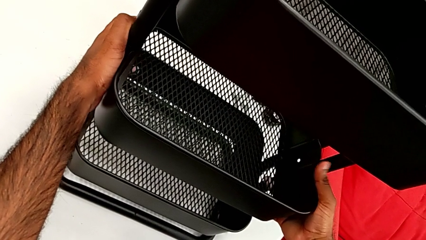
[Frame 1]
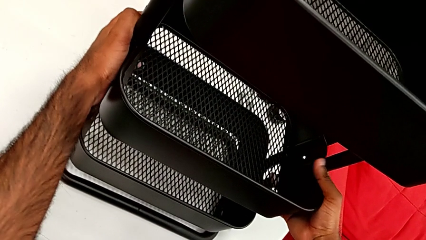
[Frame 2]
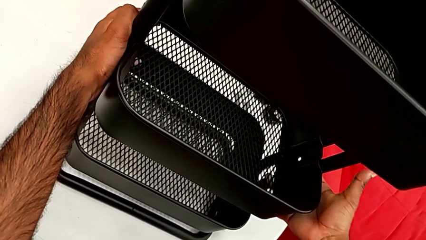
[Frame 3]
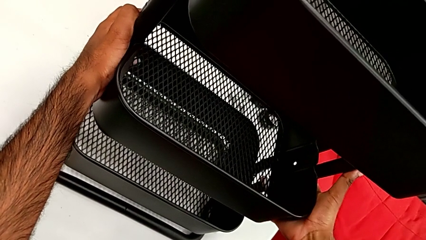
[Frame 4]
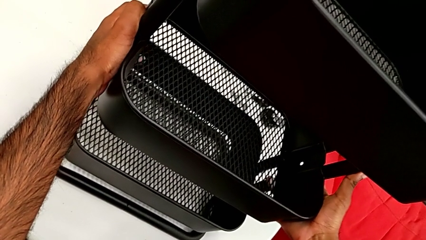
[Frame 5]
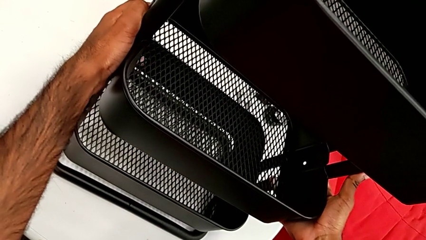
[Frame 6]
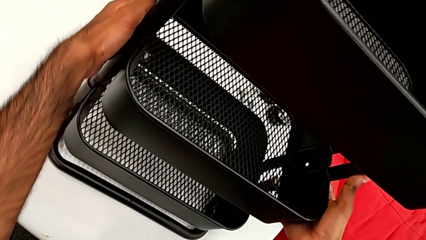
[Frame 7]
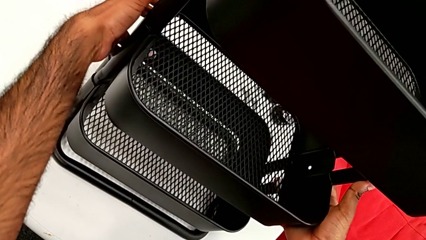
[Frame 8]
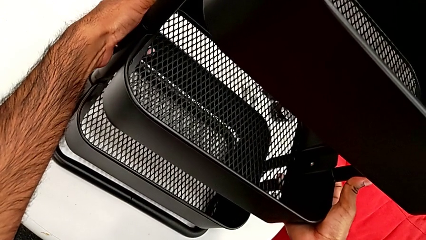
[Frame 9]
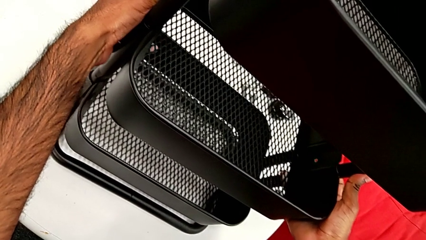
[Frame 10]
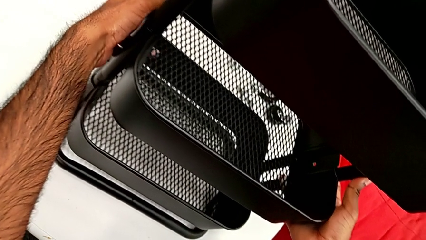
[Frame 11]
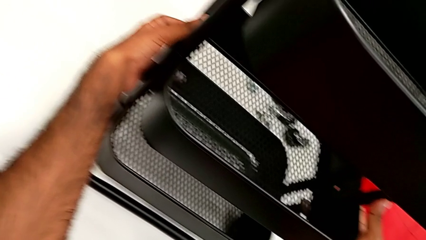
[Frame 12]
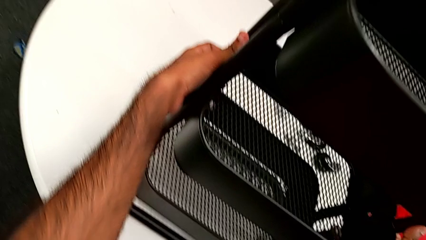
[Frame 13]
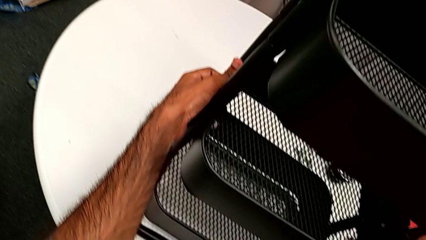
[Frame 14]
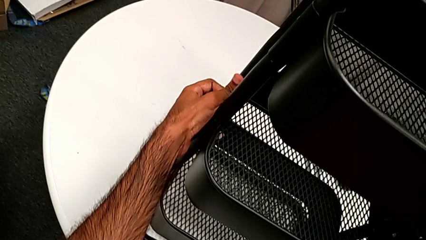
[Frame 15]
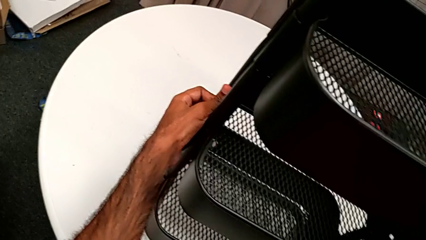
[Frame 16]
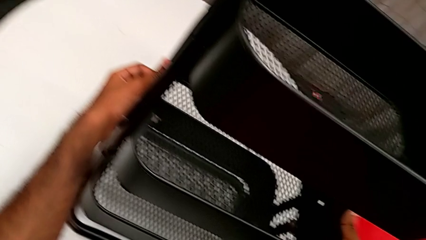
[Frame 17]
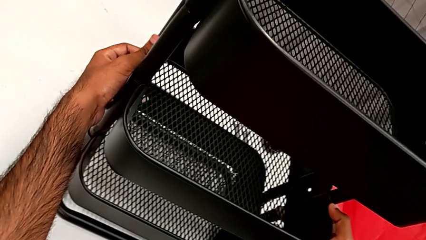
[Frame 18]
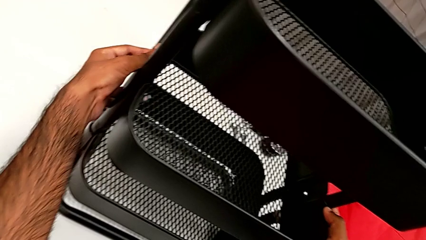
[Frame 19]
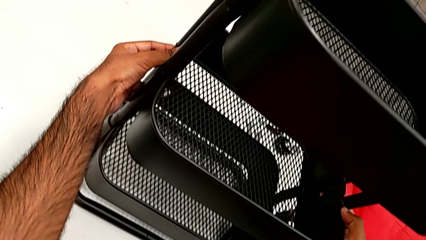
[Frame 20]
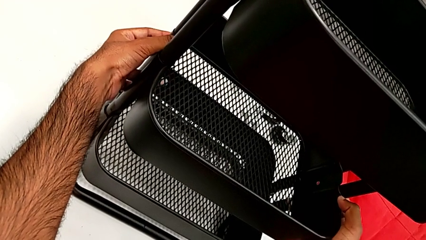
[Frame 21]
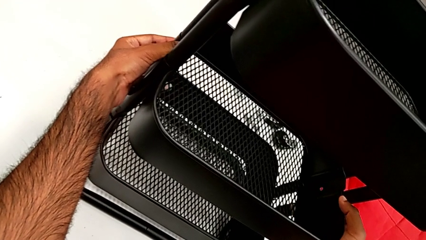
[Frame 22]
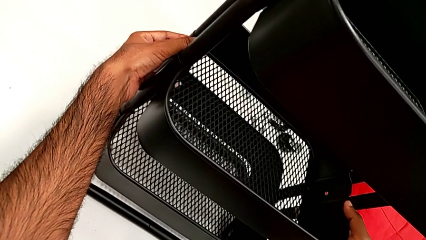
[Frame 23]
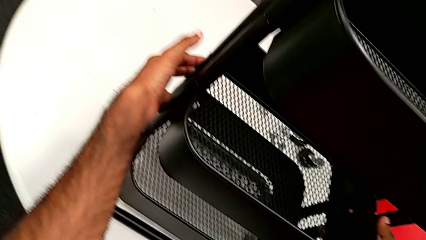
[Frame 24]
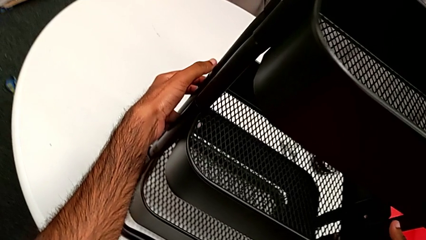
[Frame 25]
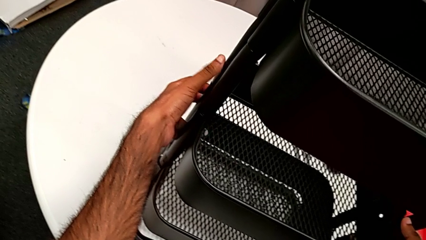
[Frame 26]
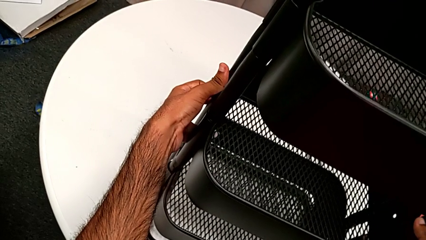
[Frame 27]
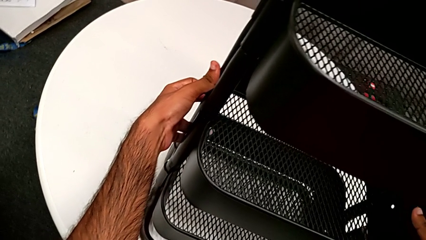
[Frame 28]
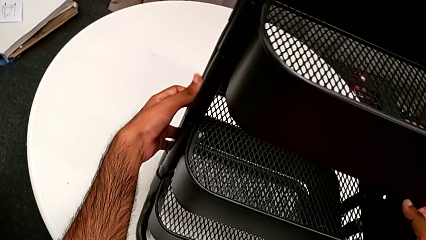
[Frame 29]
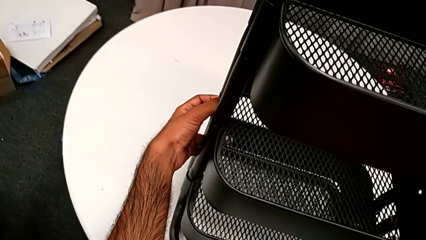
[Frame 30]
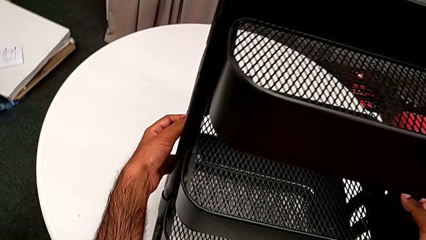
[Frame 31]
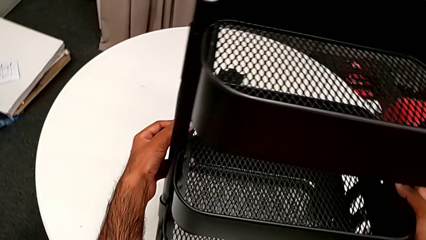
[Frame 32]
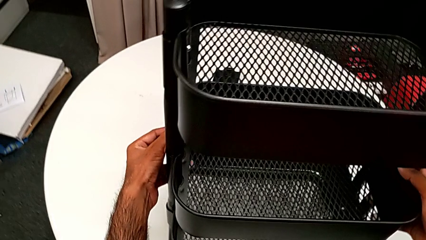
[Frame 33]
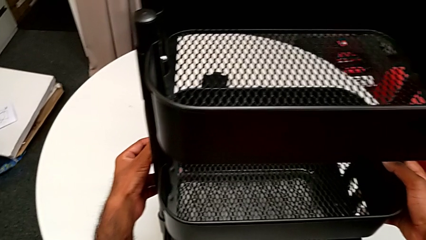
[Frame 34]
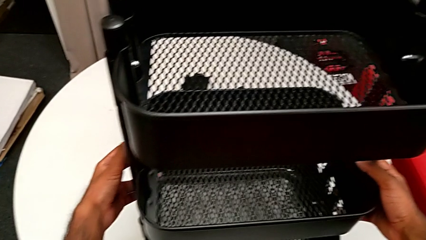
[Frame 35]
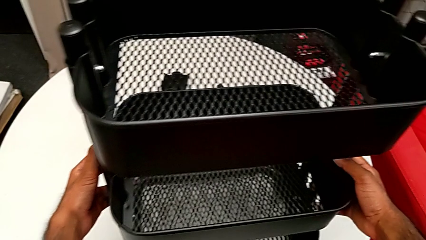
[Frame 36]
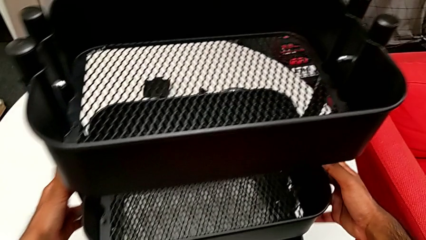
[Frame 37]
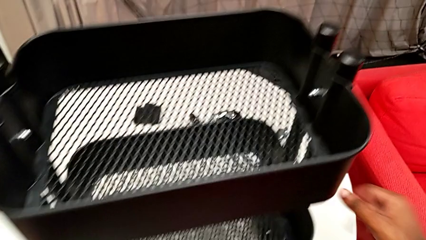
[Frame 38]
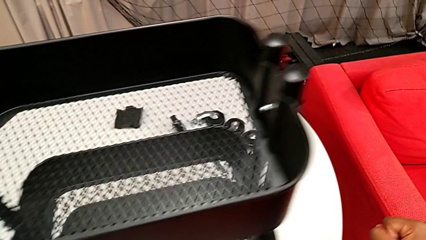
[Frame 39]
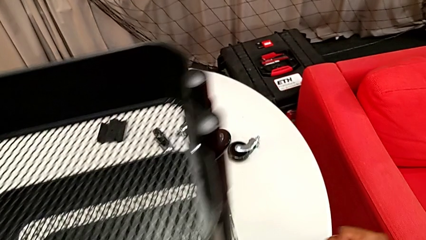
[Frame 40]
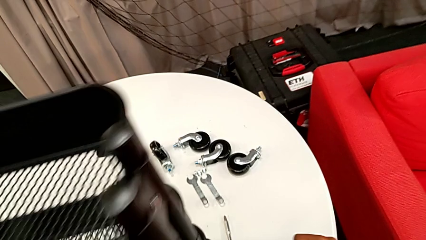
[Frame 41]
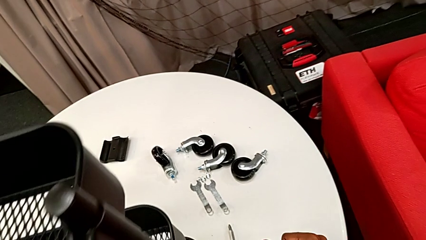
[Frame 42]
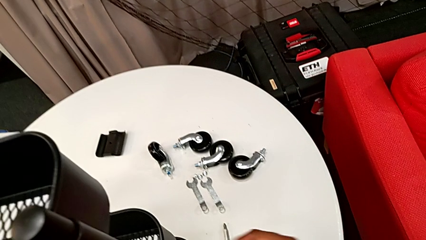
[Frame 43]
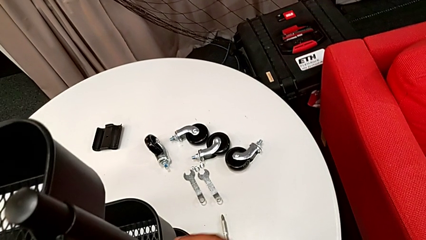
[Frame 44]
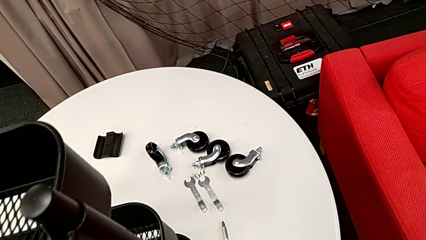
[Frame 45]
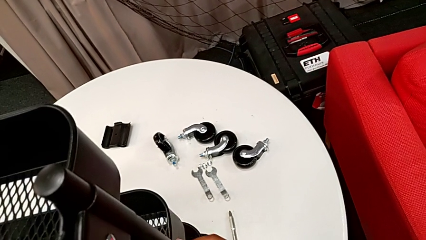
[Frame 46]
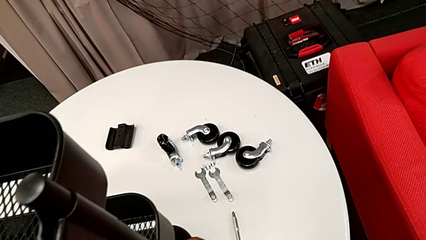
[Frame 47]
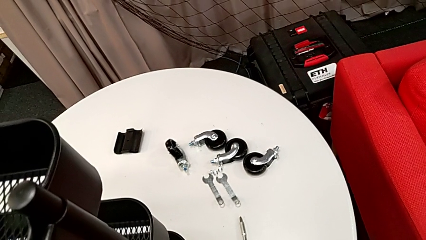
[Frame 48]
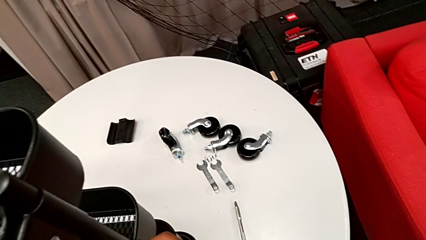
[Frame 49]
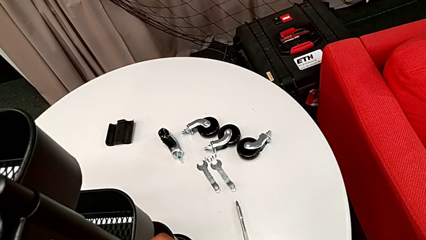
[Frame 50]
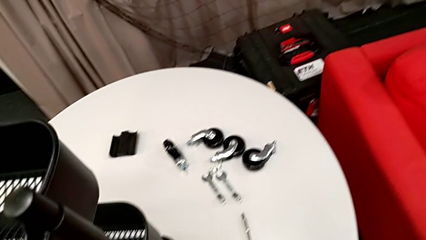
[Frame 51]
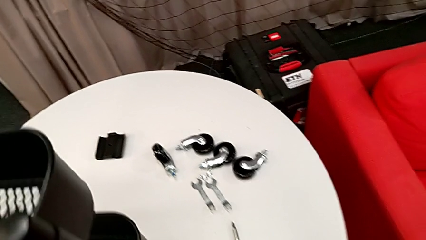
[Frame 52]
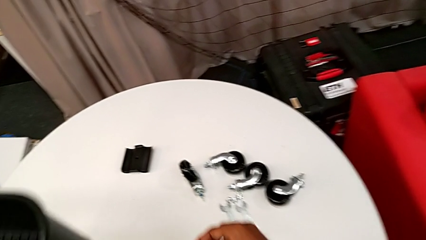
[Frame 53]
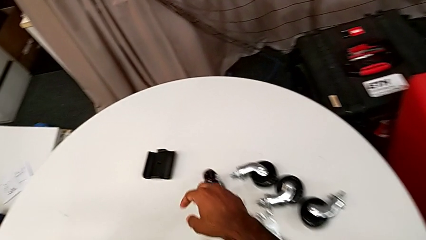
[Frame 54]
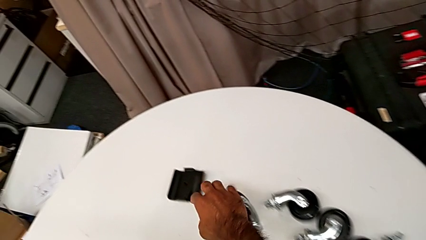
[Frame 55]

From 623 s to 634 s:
The camera wearer is placing the middle tray. They lift the middle grid tray and slide the utility cart.

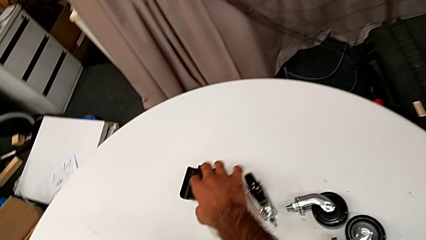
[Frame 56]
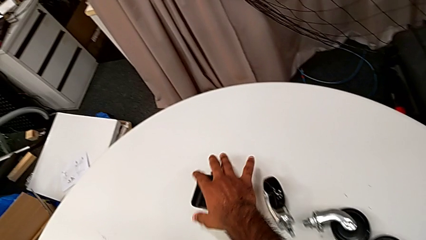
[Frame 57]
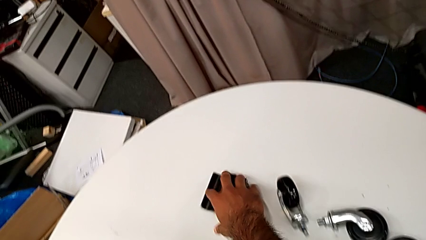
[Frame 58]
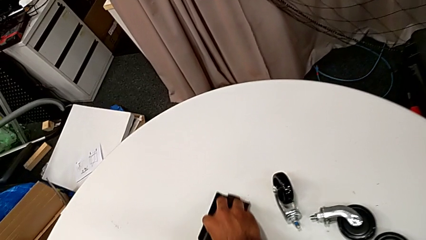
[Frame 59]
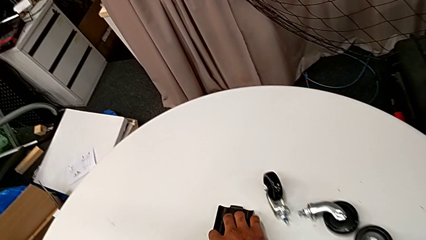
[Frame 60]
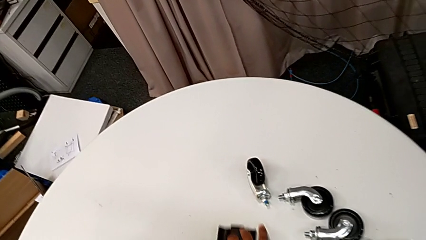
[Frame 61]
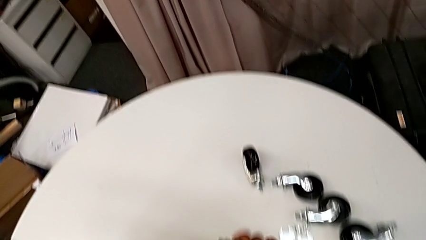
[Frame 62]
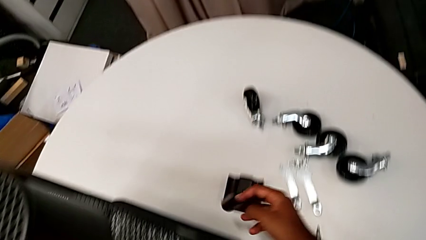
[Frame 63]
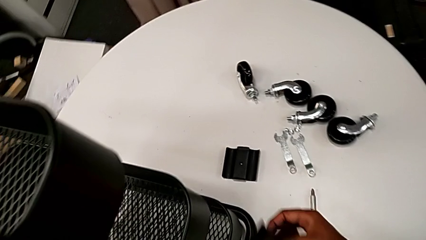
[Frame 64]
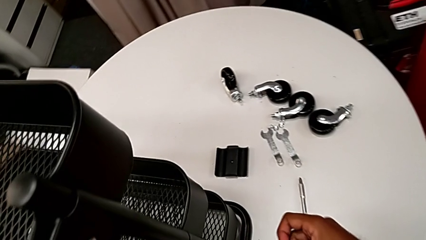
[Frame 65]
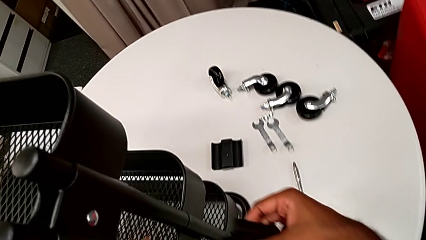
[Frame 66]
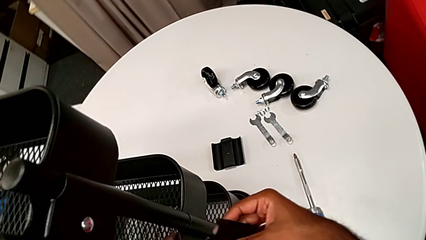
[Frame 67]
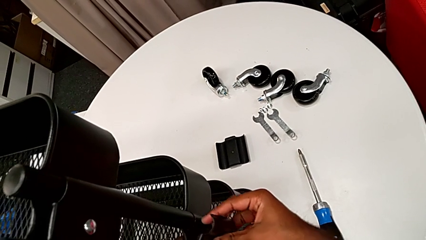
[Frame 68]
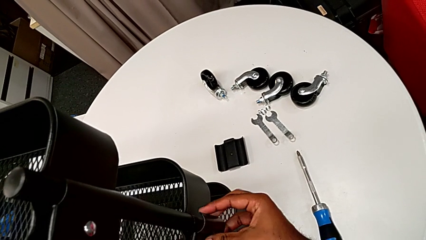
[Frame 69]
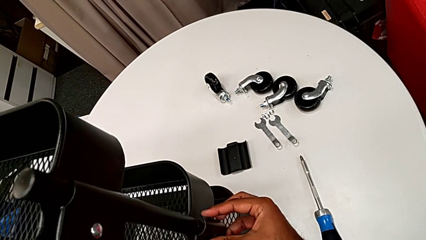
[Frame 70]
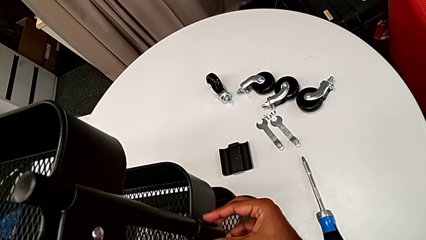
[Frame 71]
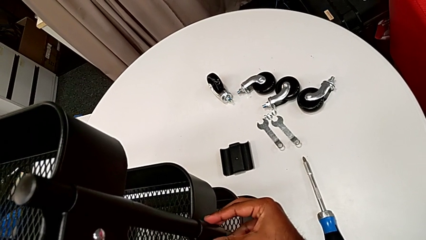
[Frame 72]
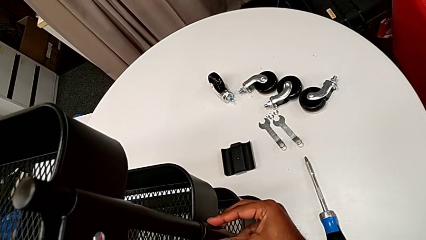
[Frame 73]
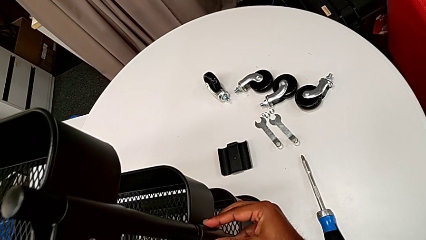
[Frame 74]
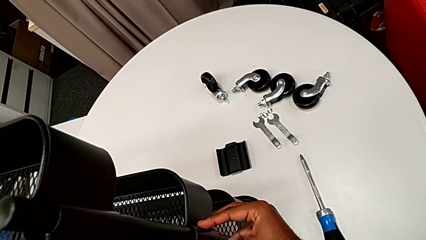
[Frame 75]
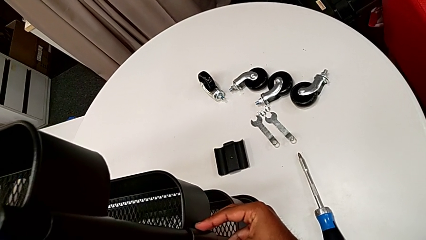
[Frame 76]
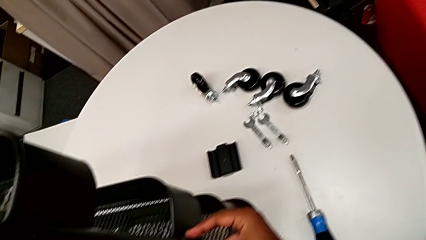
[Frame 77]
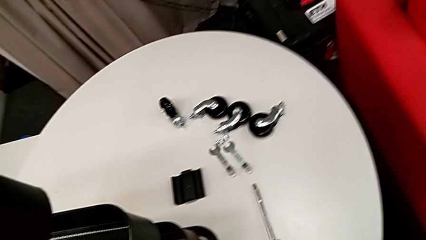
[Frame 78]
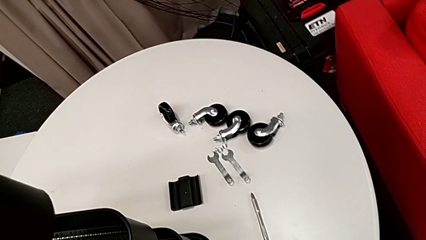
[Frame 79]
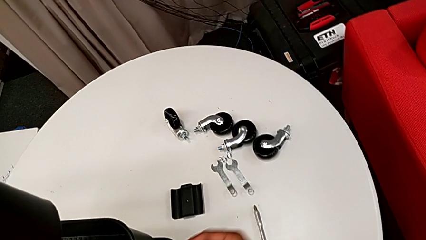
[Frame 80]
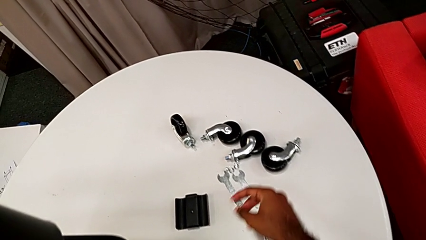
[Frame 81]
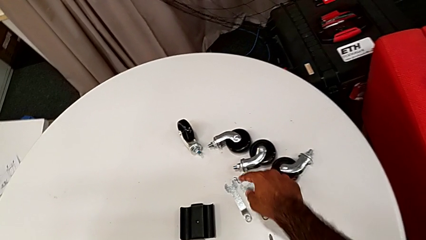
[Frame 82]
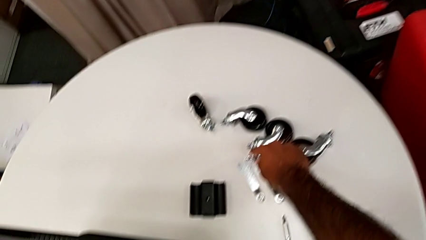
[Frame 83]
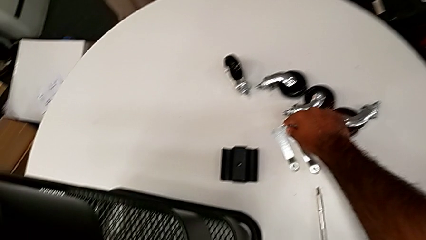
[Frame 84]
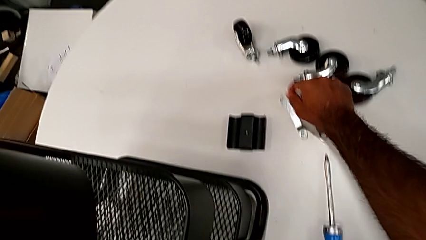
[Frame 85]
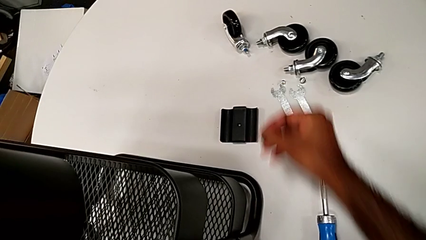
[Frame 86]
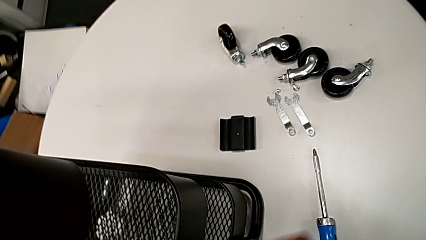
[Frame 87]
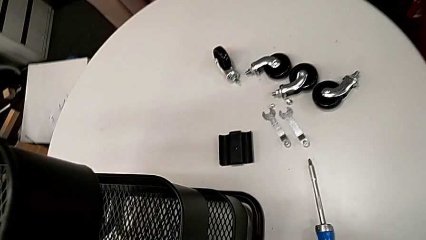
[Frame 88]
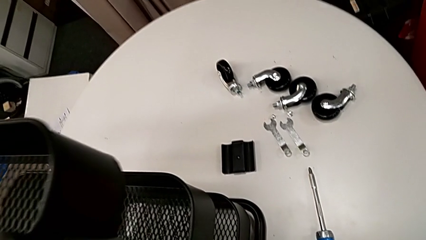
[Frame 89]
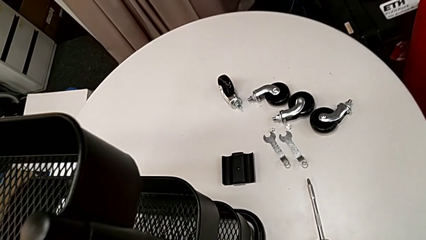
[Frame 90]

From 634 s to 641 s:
The camera wearer is assembling the brackets to the middle tray. They grab the first bracket, place it and grab the first bolt.
